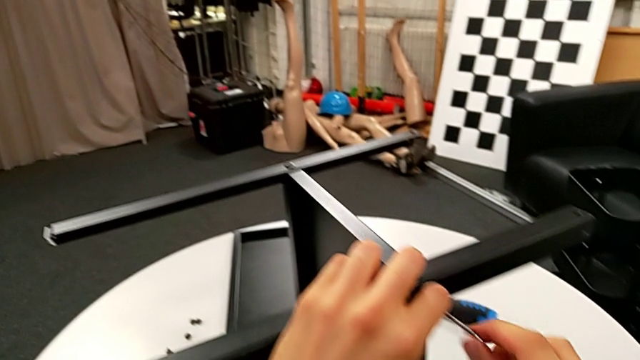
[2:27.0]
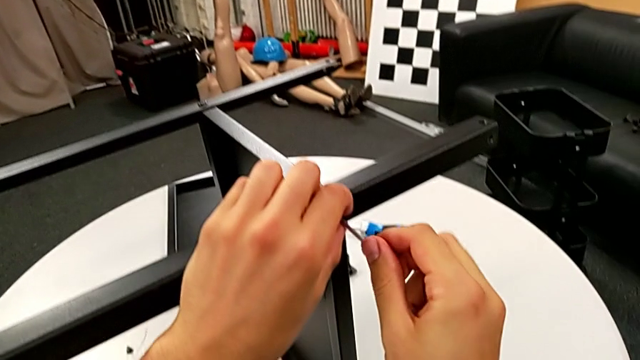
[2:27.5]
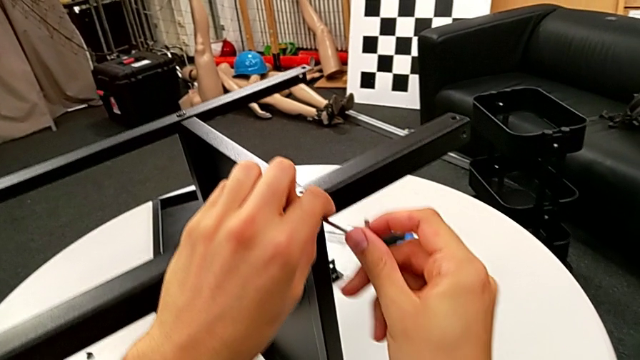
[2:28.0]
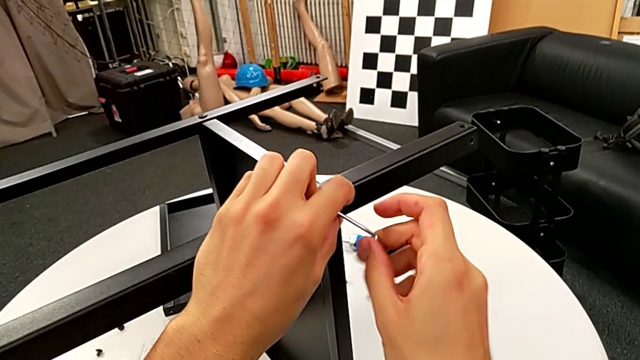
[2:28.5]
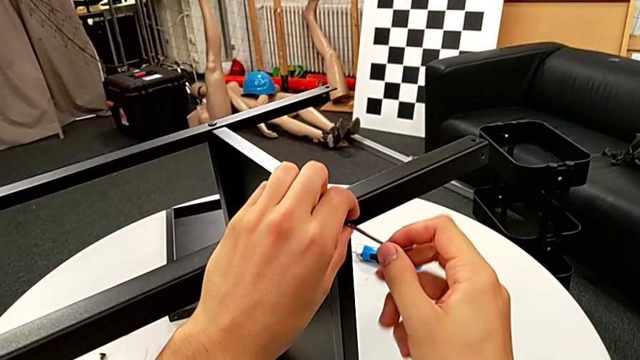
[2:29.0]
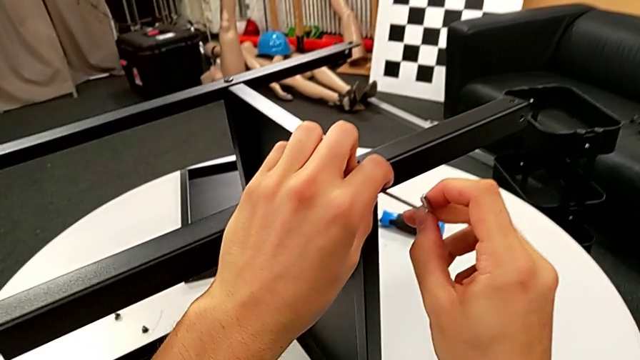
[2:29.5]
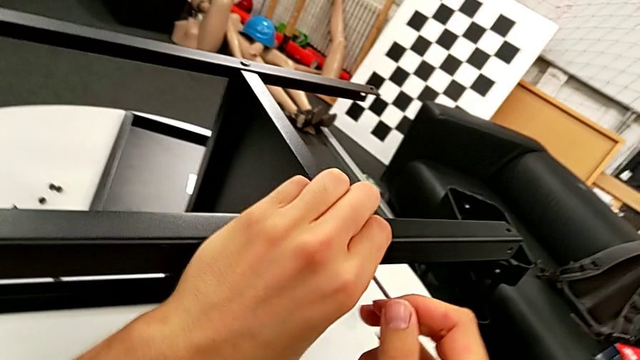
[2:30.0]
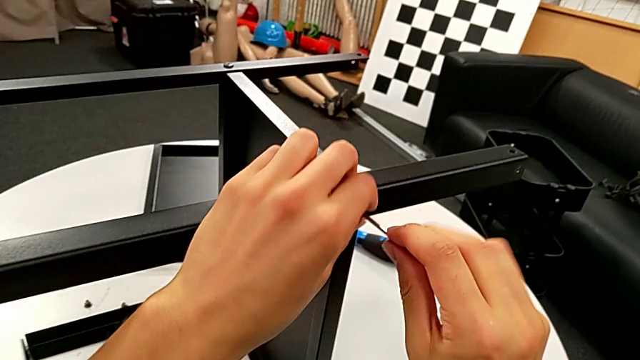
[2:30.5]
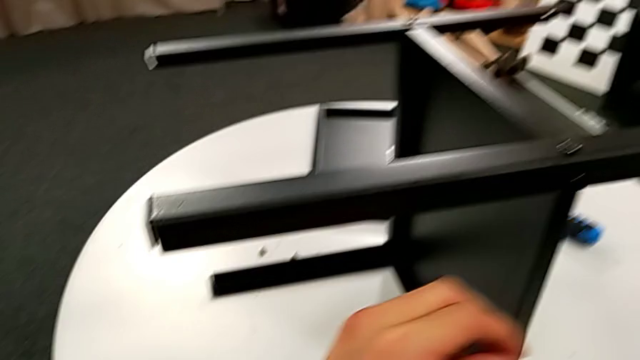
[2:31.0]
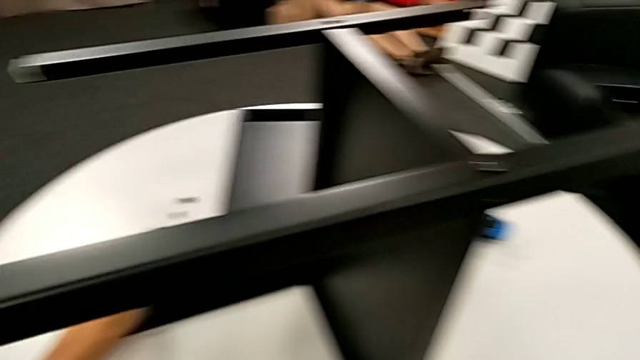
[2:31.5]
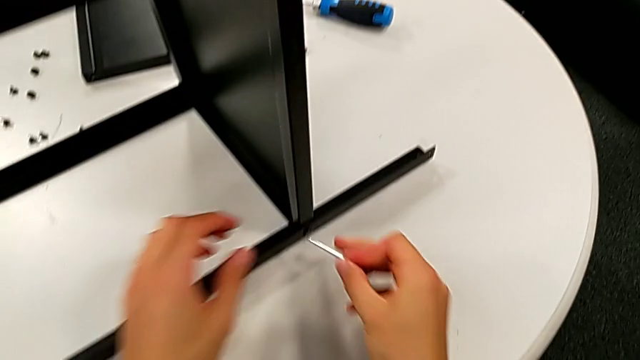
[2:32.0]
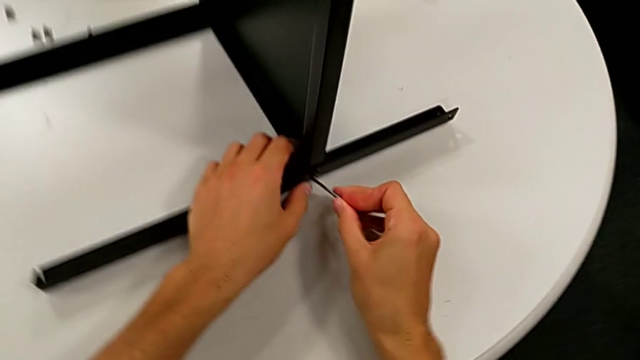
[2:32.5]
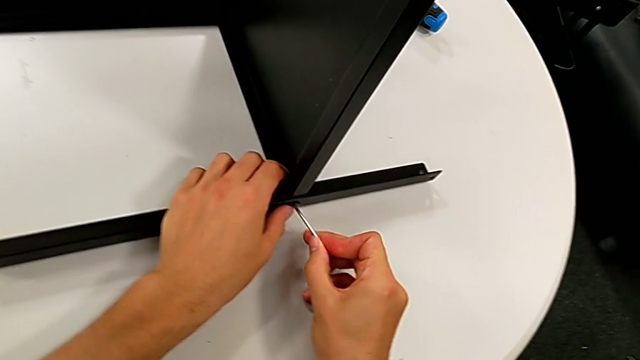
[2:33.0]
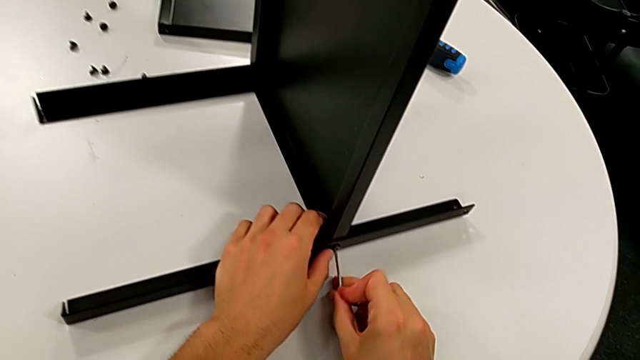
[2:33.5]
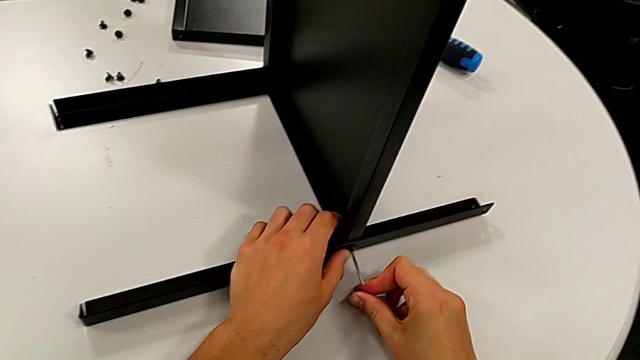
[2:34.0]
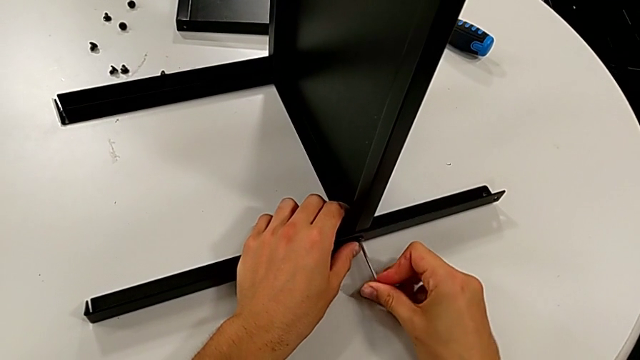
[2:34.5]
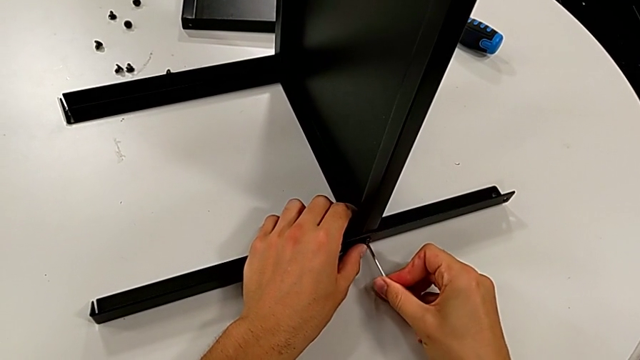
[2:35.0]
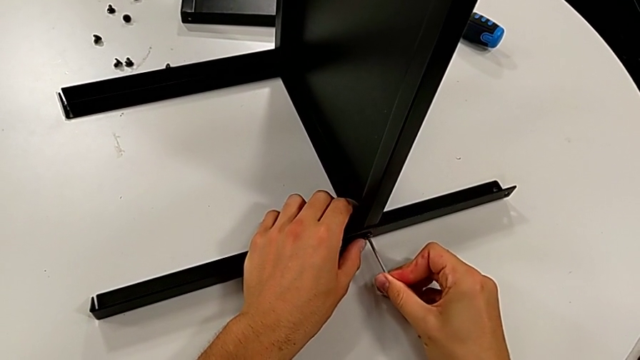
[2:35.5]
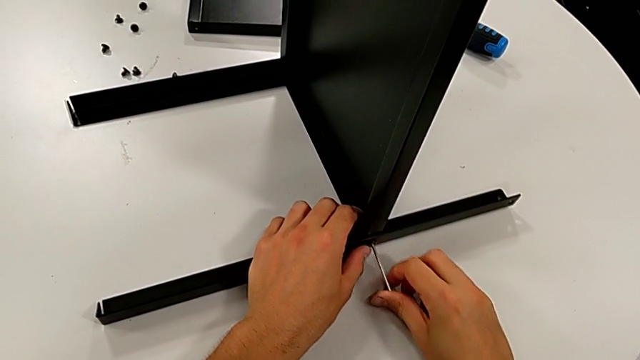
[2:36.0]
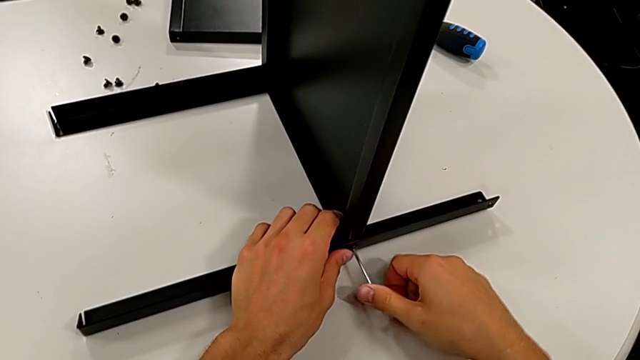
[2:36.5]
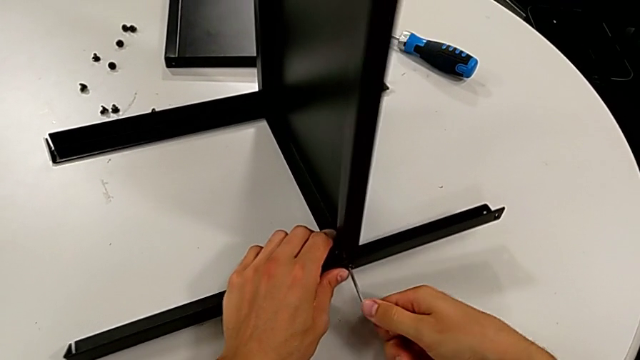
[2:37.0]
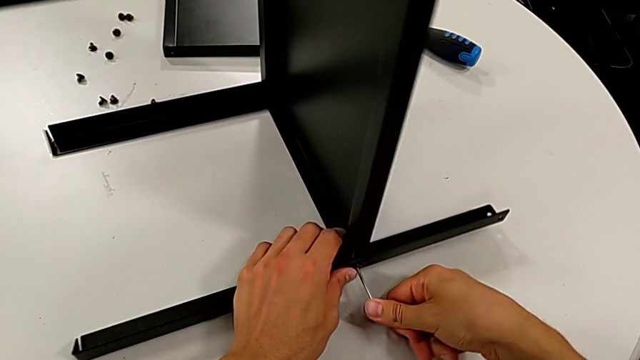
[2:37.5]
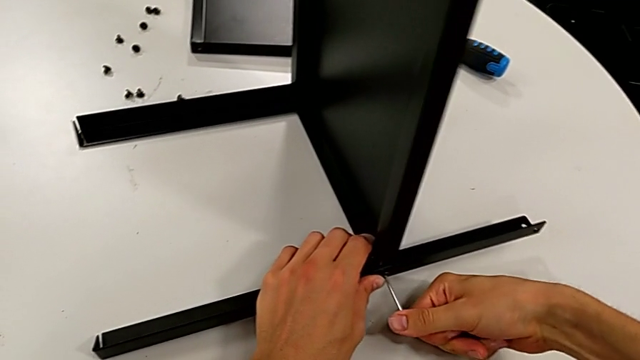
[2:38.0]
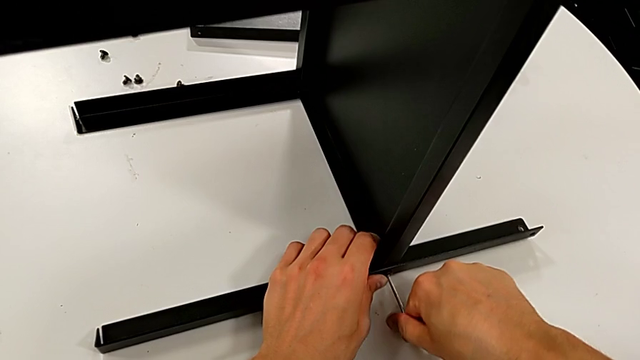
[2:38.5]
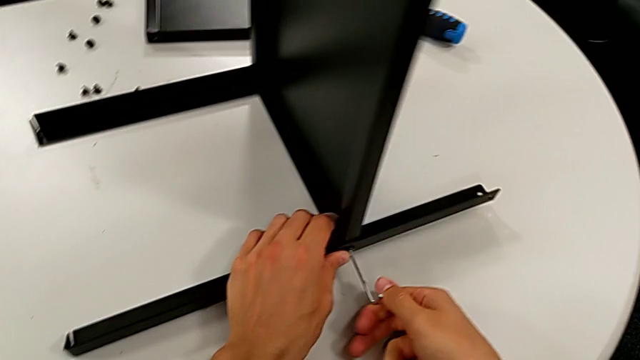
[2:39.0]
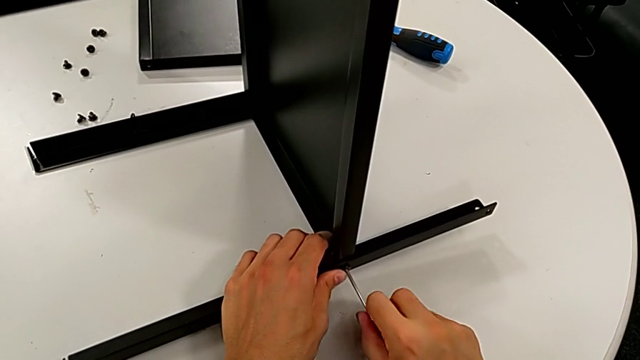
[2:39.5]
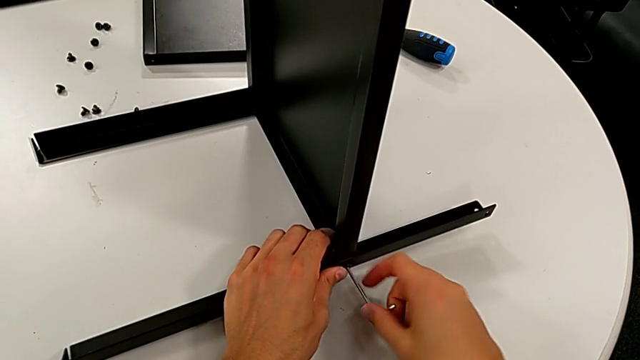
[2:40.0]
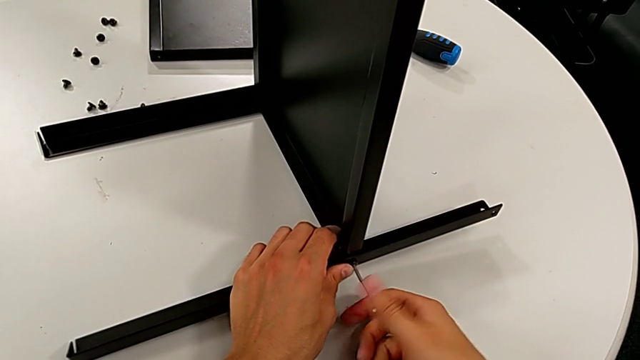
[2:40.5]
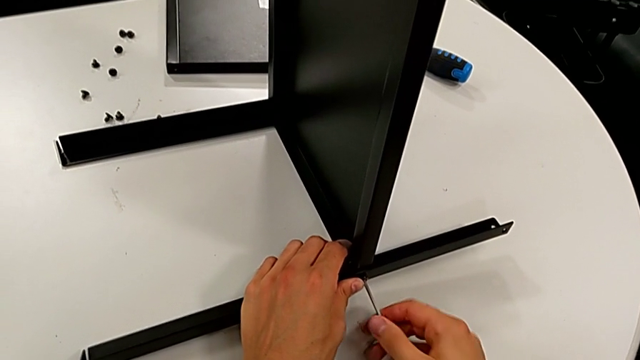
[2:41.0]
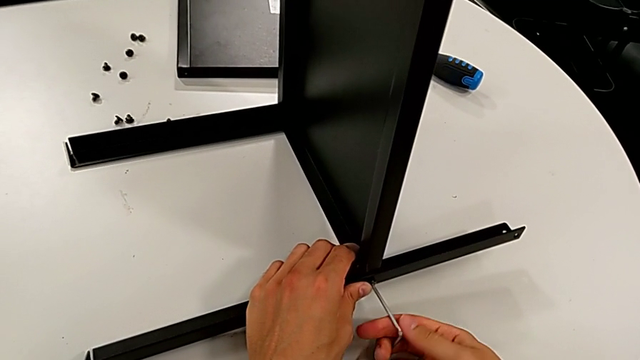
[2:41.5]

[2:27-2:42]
The camera wearer is disassembling the middle shelf. They keep unscrewing the hex socket head, disassemble it, place it, insert the Allen wrench and unscrew the hex socket head.

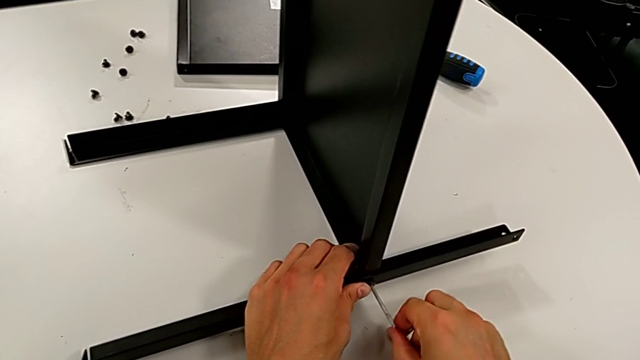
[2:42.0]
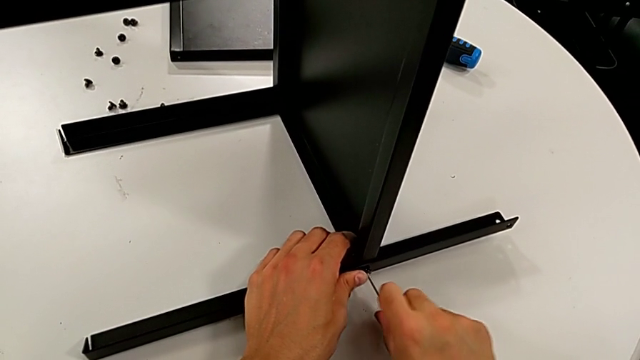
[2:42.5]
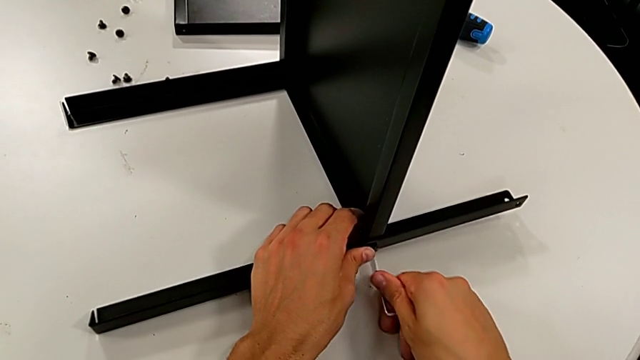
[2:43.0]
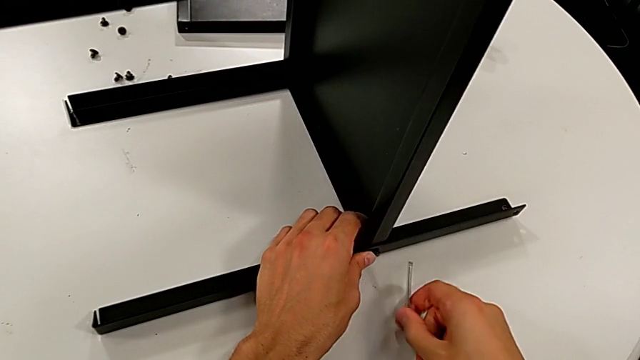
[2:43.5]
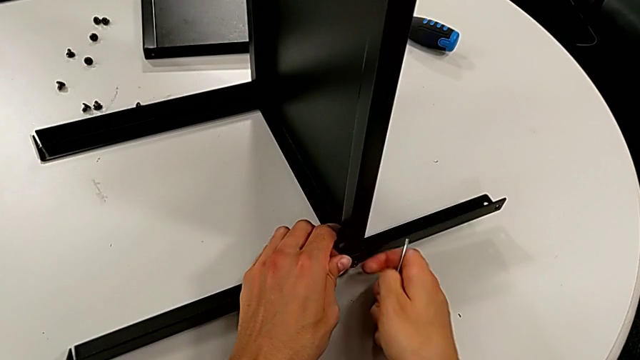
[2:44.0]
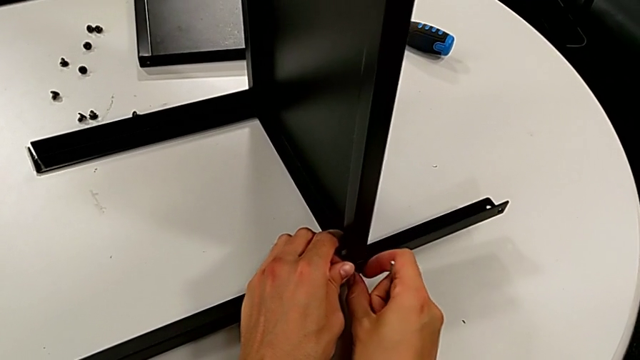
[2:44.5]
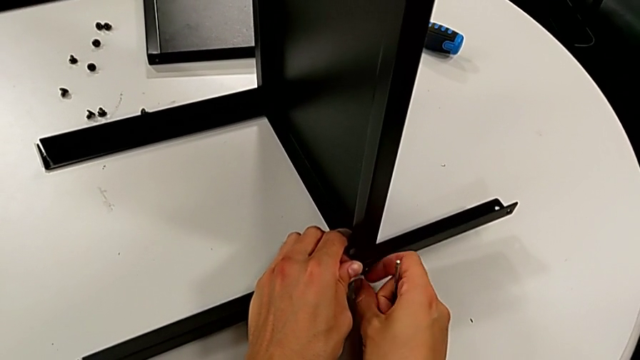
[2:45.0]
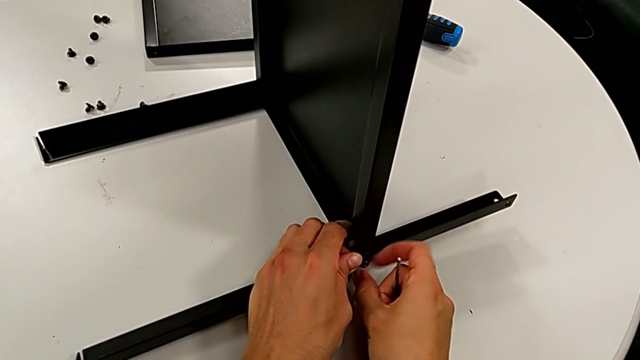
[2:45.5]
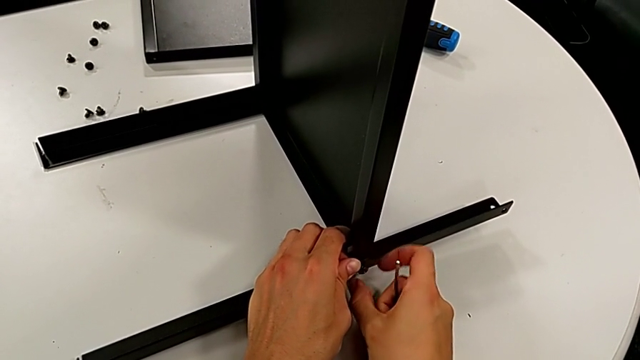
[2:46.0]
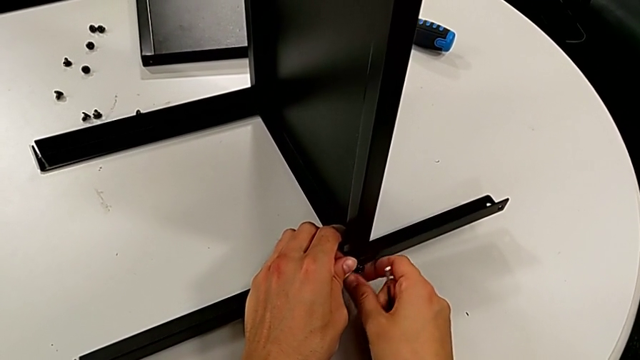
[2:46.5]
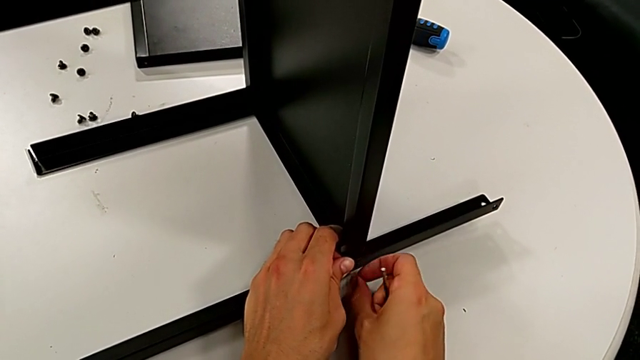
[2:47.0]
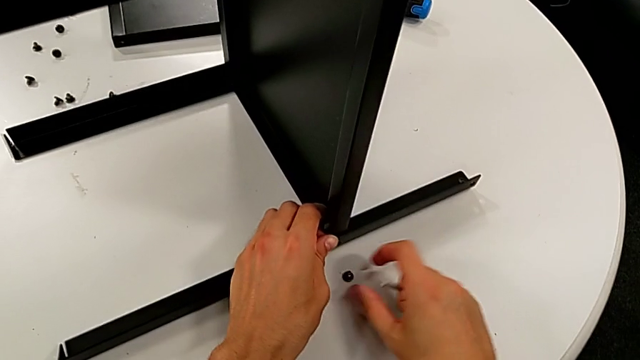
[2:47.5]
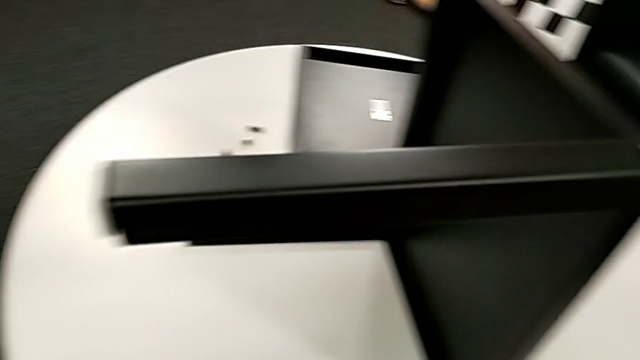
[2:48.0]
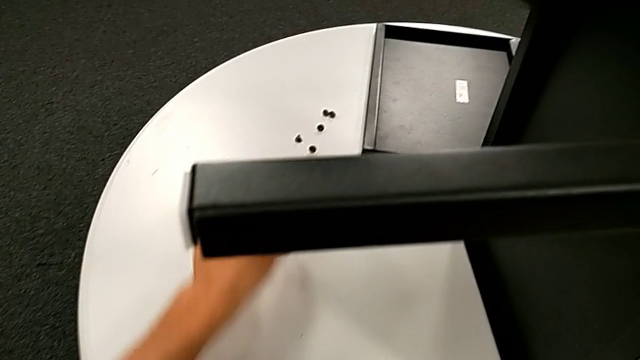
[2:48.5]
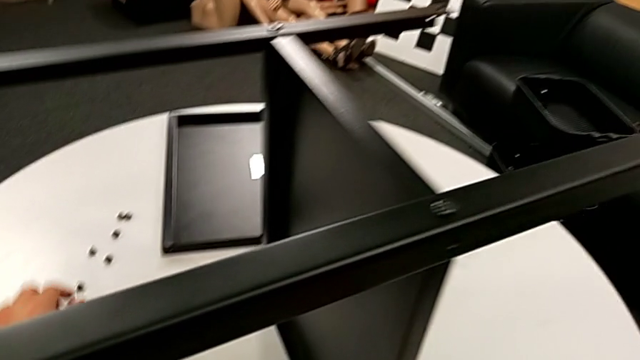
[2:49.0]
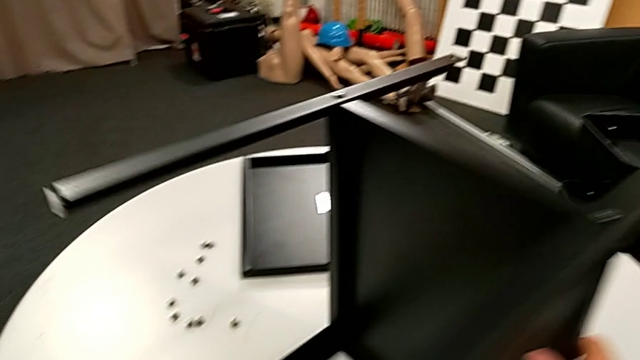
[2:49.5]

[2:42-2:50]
The camera wearer is disassembling the middle shelf. They withdraw the Allen wrench, unscrew the hex socket head, grab it and place it.
